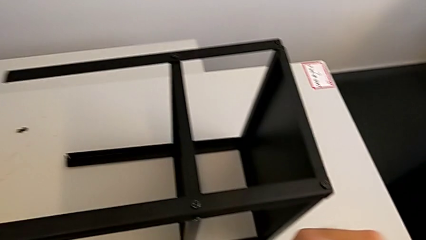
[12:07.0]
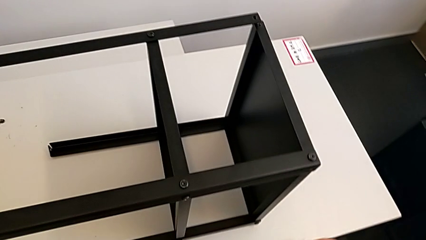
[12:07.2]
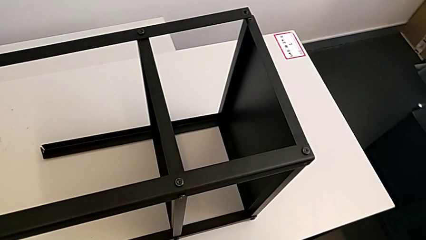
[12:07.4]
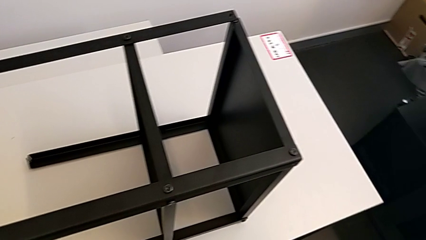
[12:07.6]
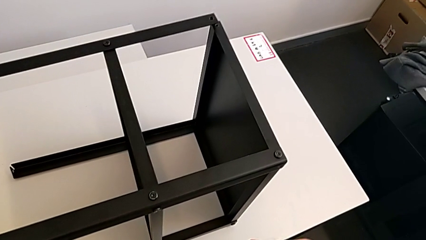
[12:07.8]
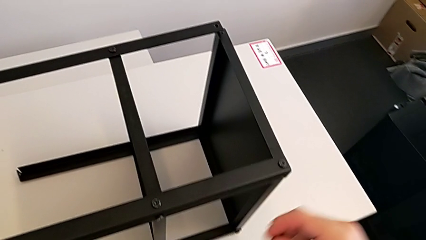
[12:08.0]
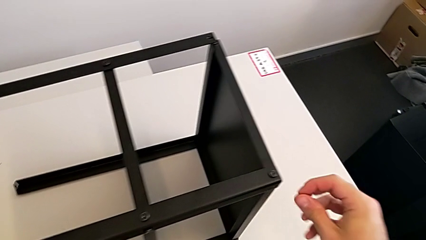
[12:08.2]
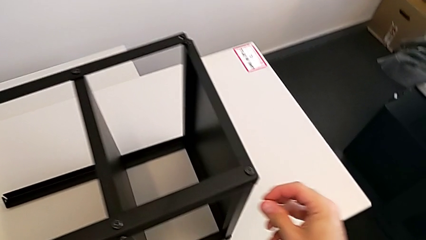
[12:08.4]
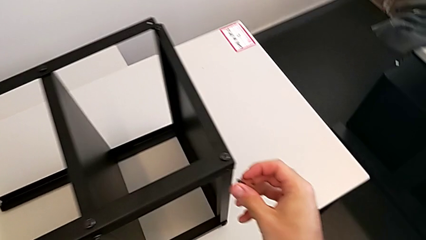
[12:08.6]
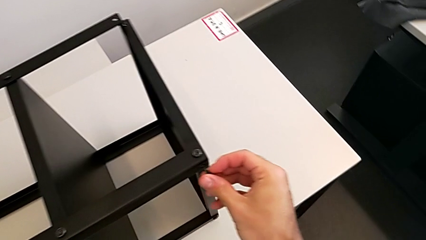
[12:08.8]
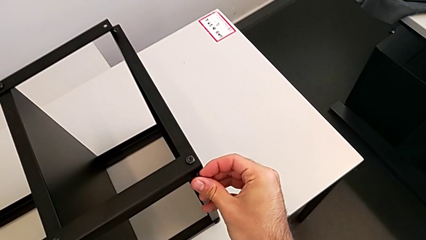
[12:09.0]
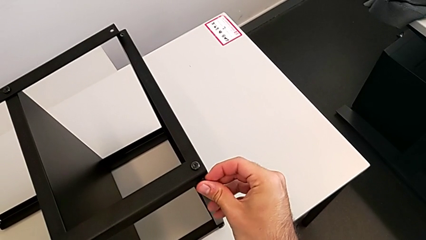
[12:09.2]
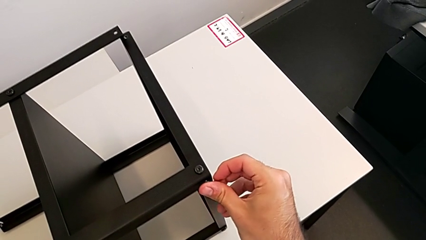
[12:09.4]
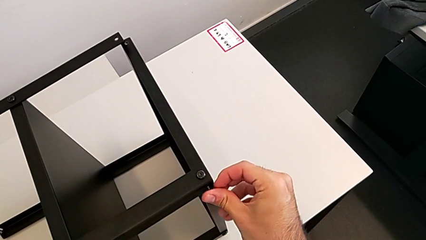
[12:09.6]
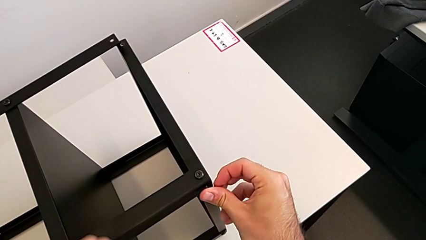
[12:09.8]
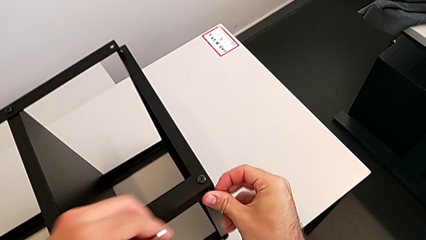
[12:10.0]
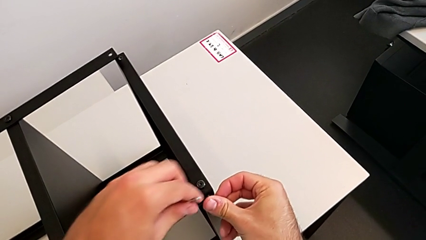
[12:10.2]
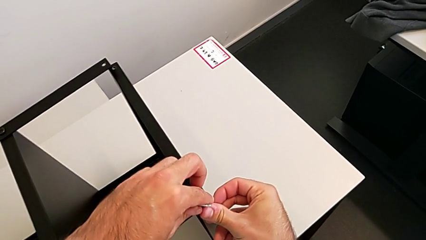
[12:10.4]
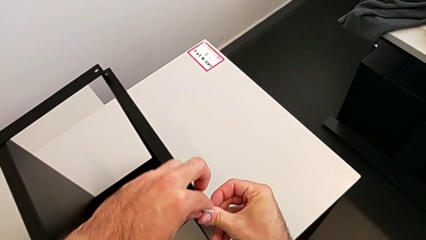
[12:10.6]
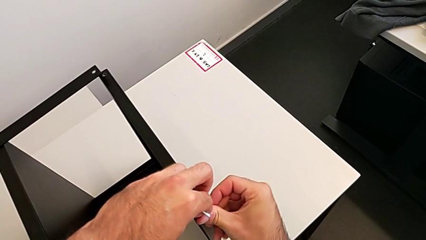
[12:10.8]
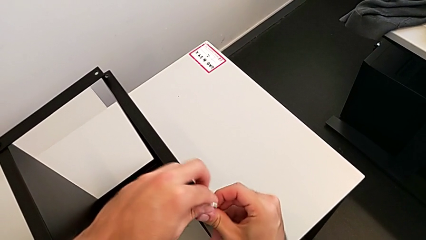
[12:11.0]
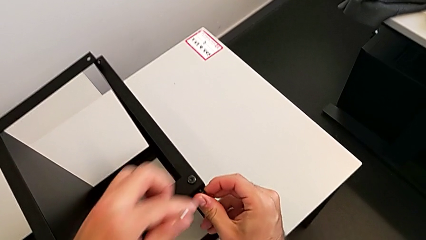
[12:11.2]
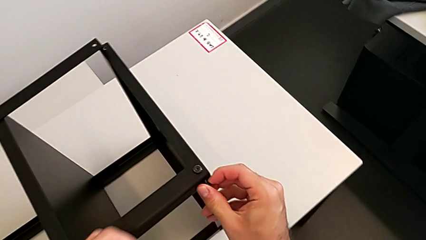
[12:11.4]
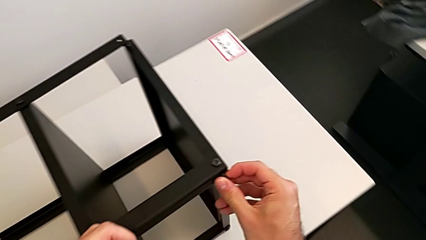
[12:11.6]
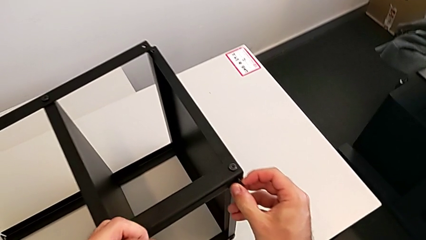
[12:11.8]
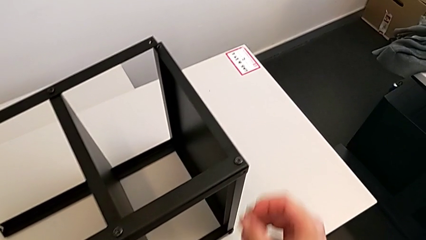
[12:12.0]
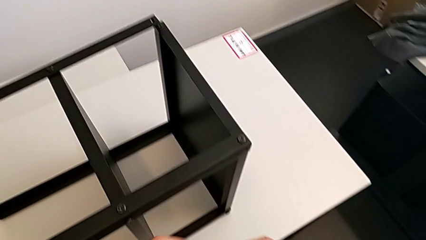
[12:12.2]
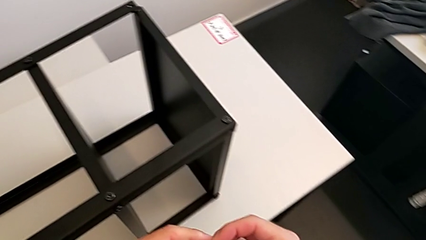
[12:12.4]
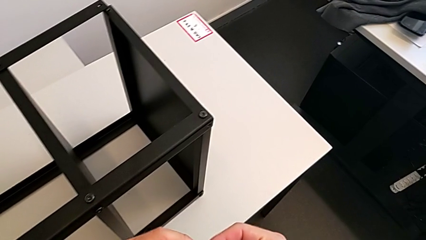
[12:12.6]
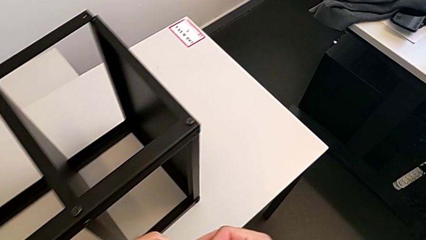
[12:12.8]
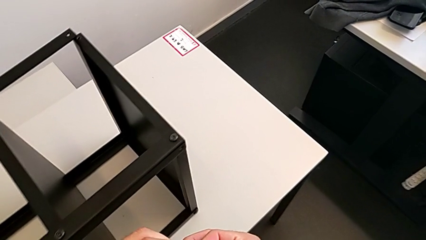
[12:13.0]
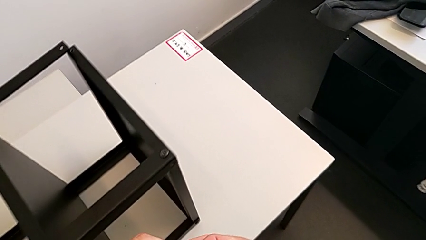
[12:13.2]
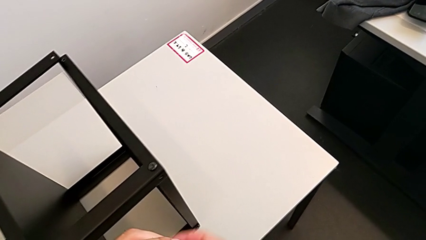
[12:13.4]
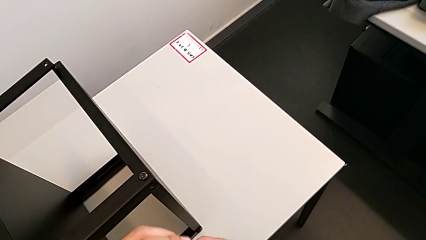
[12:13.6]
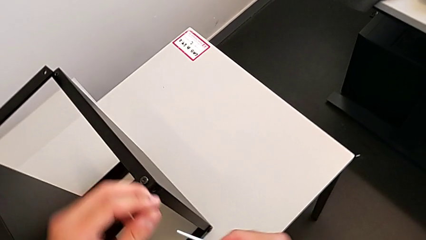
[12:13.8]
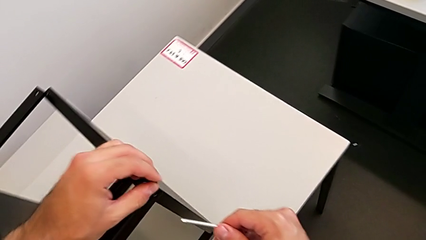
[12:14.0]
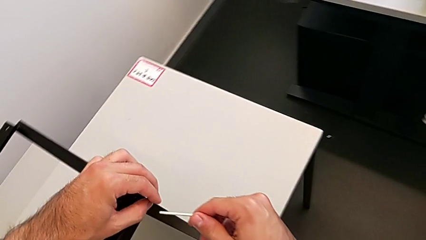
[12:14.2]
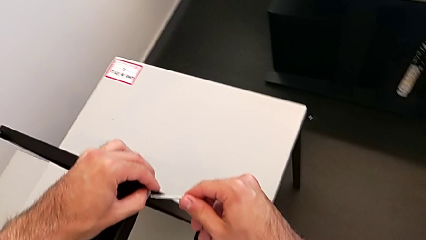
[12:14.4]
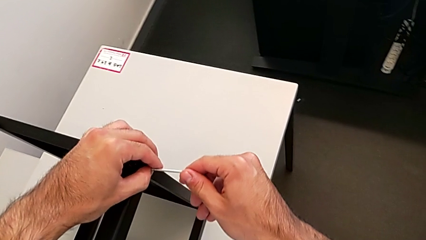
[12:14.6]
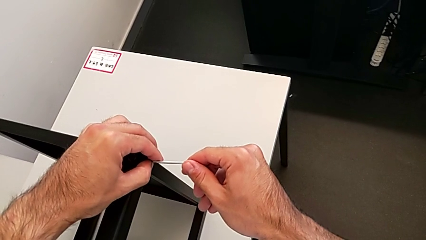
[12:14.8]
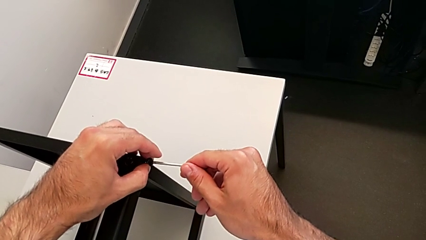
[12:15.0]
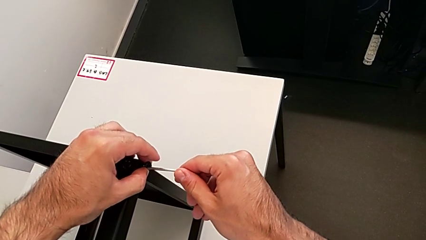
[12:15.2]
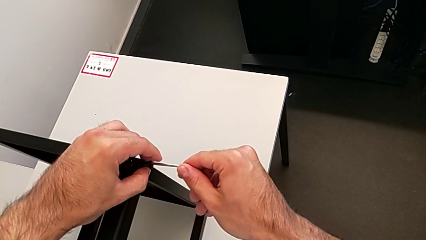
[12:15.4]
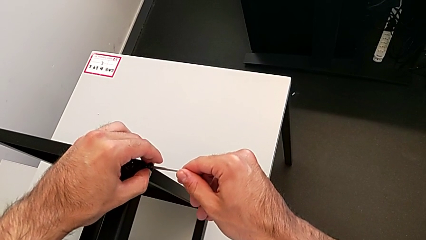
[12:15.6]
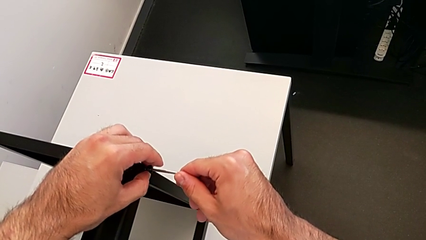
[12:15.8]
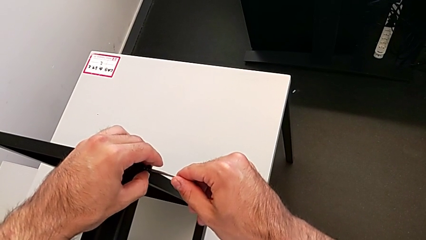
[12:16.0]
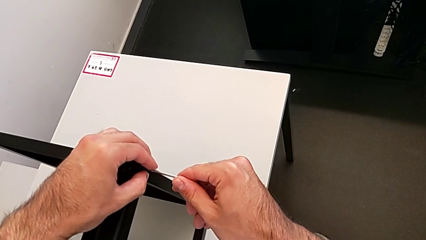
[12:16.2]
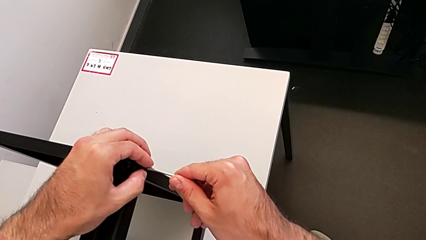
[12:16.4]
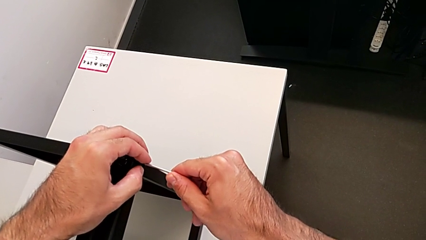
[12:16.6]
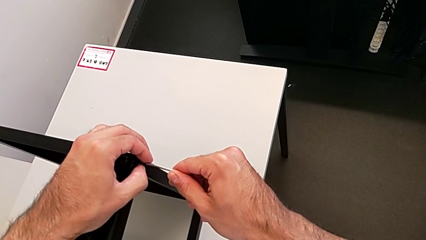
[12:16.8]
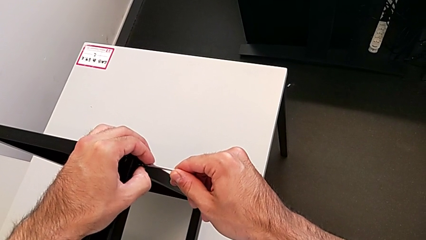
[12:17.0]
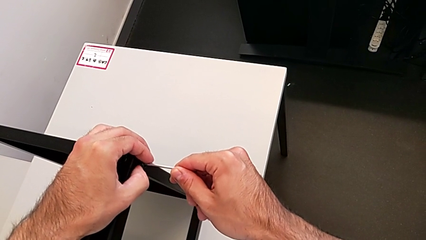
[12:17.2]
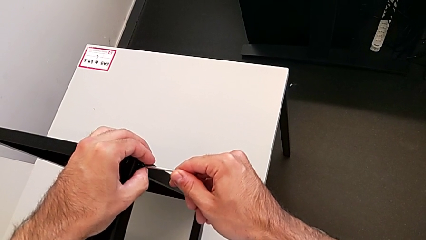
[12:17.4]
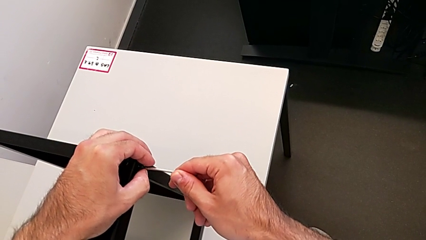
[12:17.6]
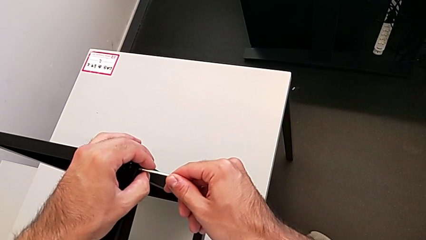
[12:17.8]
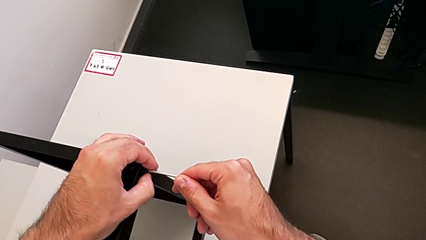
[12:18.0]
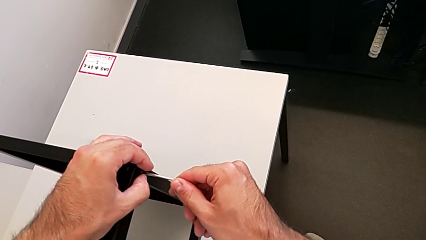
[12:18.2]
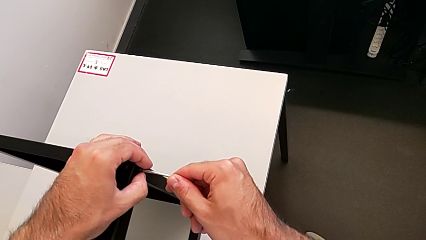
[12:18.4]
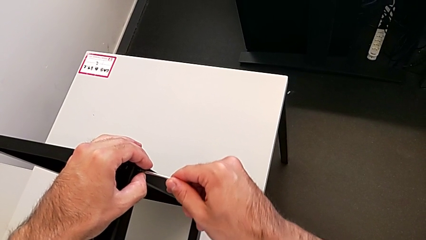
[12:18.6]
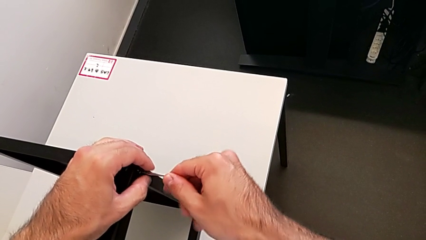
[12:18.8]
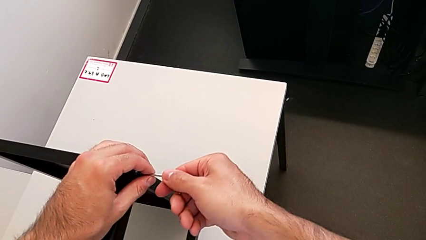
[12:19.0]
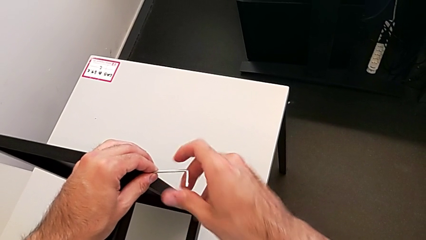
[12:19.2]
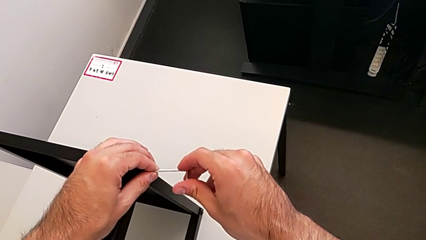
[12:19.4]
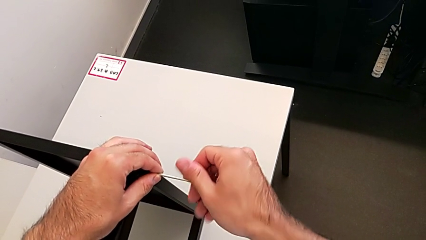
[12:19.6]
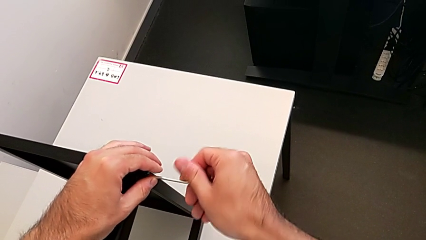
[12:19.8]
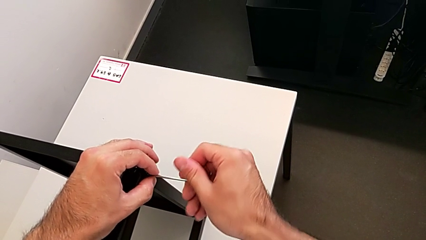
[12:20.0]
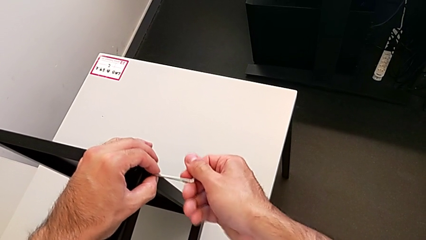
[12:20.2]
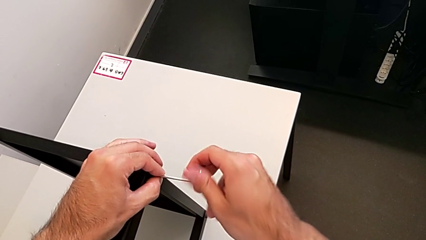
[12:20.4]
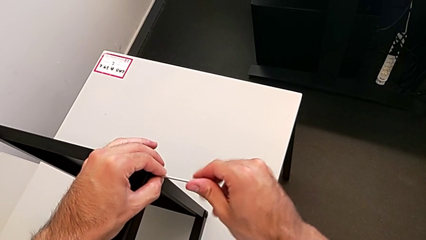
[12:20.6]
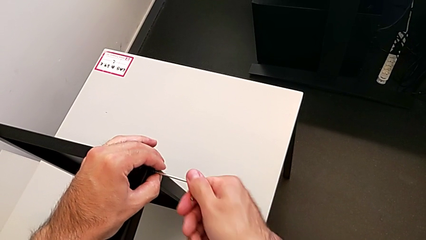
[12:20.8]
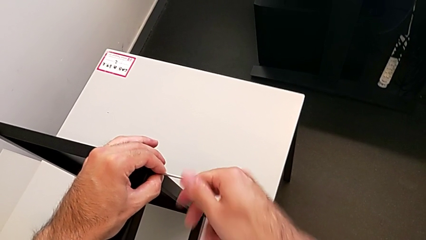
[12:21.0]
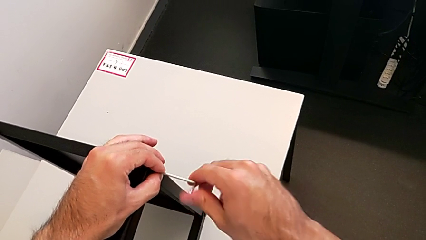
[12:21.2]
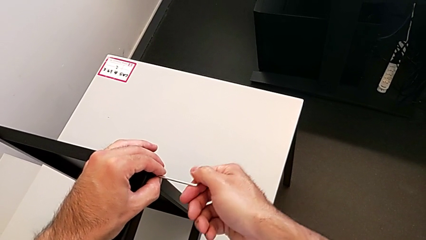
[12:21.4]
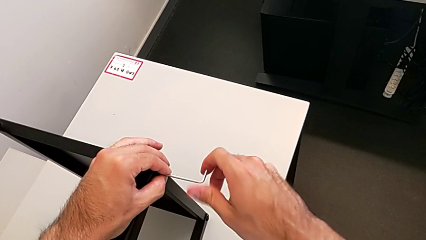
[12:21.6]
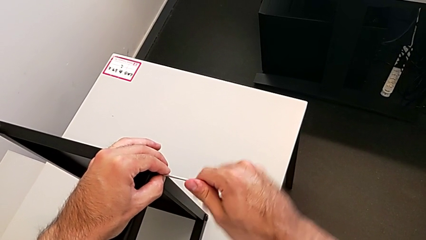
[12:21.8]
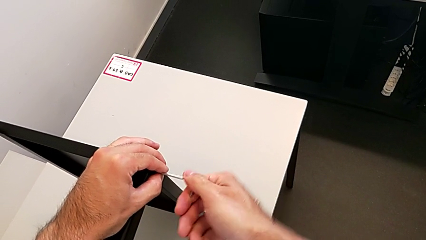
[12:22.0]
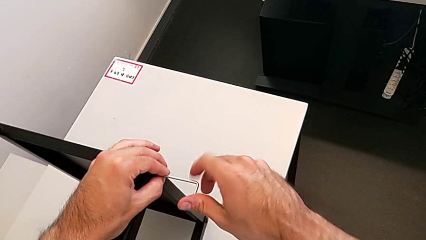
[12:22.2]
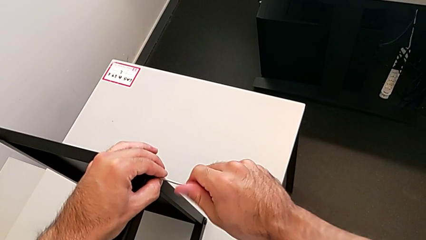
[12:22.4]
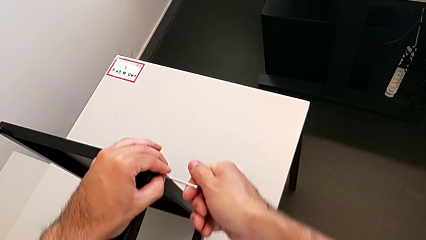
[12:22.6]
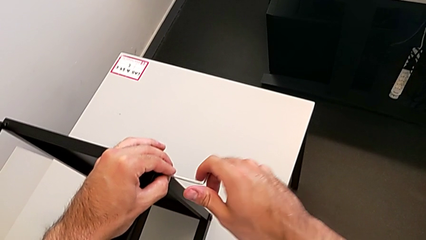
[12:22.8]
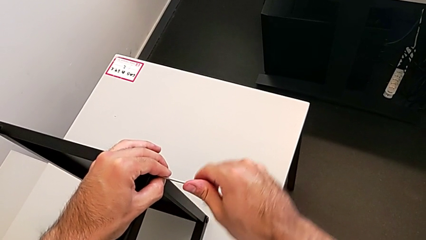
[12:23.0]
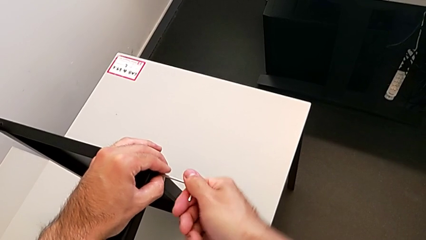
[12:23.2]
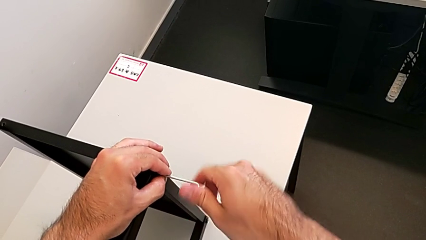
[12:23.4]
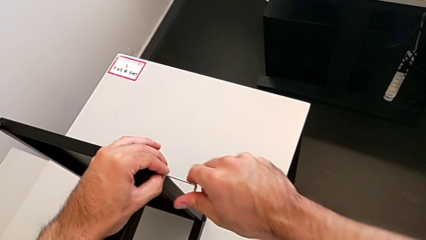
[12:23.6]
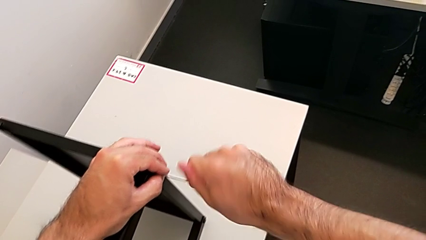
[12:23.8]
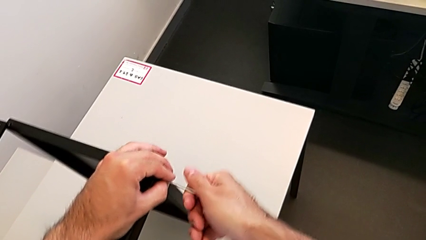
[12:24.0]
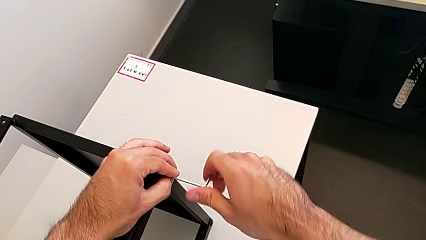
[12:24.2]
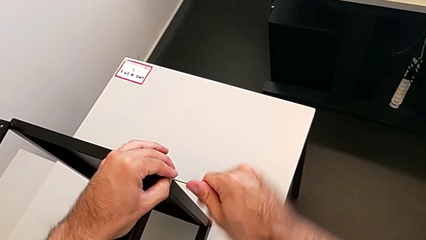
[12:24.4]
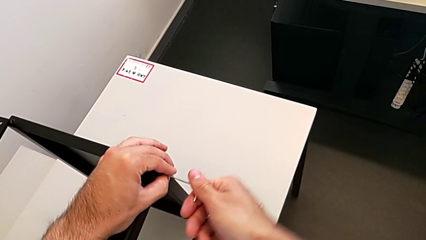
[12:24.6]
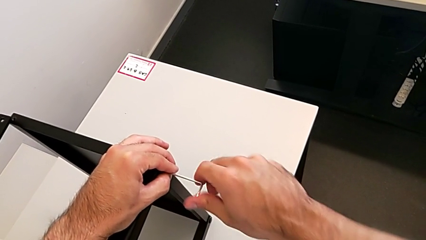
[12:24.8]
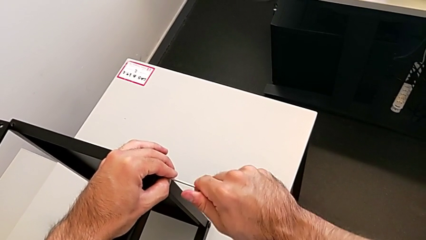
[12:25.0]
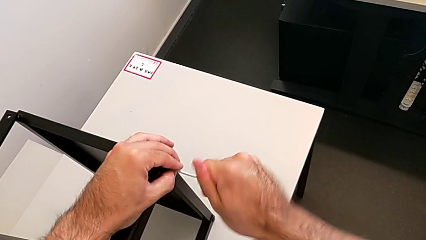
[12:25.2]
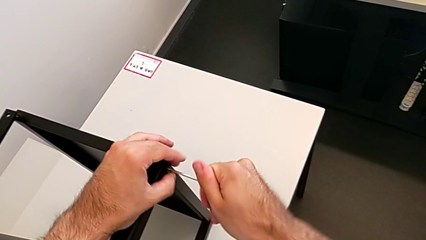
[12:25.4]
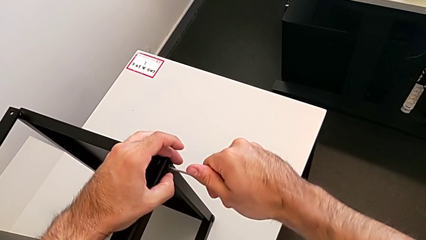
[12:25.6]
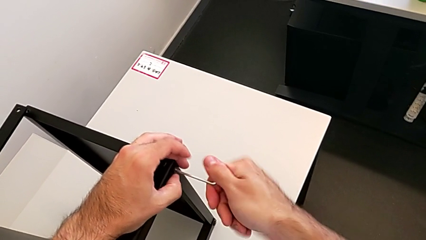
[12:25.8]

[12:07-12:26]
The camera wearer is screwing the first leg to the top shelf of the table. They insert the hex socket head, insert the Allen wrench and screw the hex socket head.
